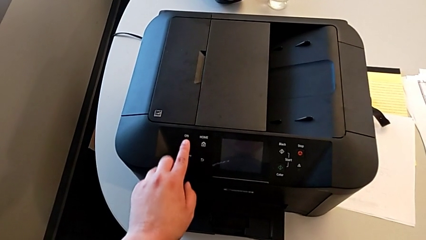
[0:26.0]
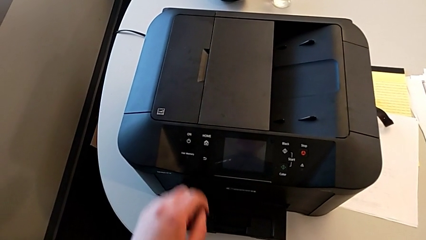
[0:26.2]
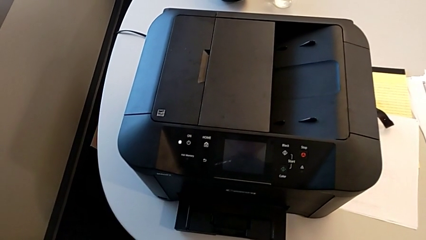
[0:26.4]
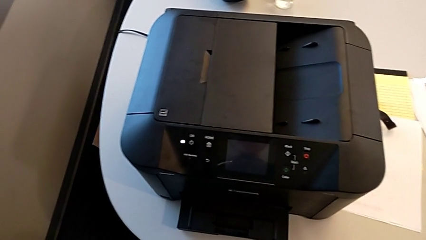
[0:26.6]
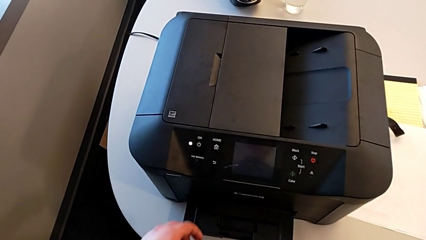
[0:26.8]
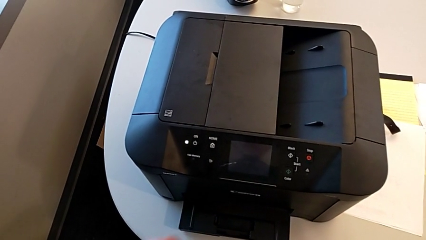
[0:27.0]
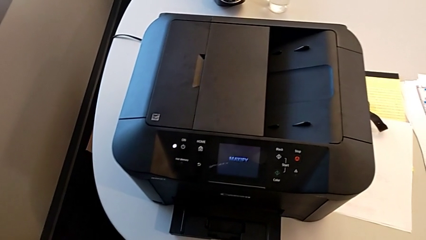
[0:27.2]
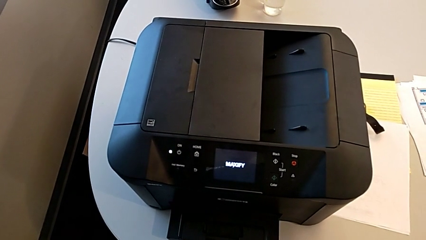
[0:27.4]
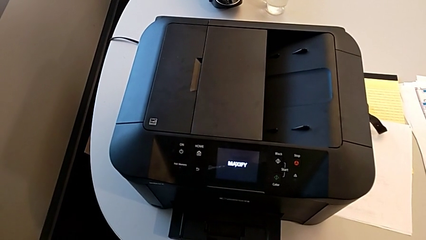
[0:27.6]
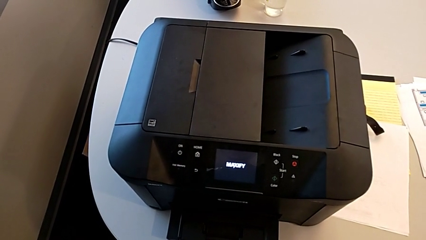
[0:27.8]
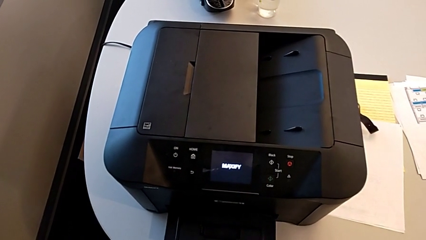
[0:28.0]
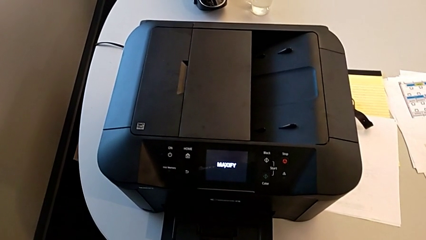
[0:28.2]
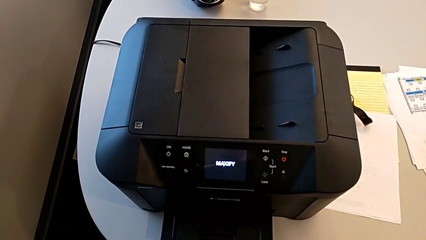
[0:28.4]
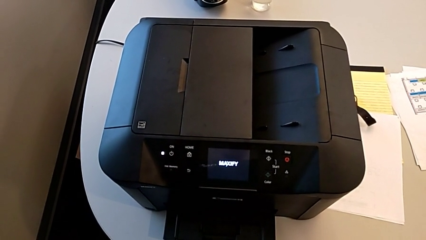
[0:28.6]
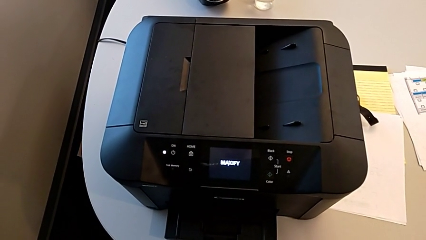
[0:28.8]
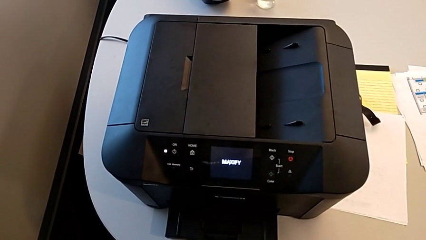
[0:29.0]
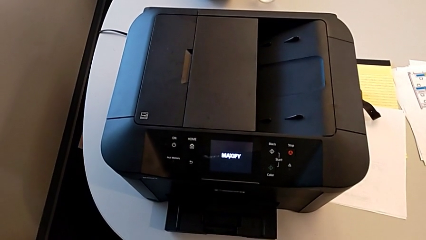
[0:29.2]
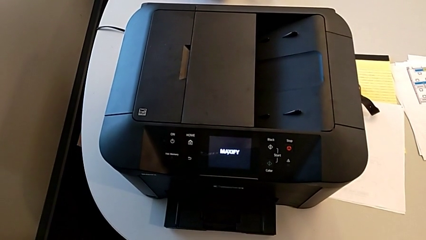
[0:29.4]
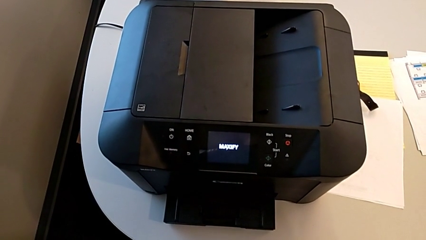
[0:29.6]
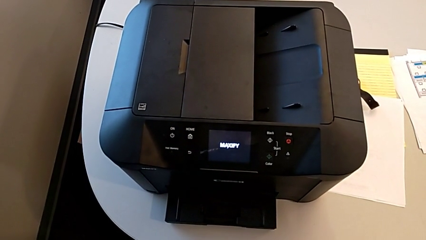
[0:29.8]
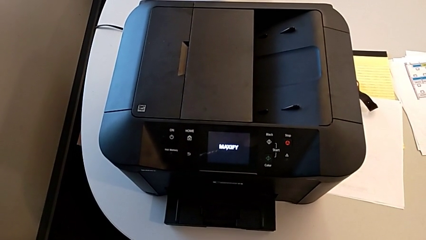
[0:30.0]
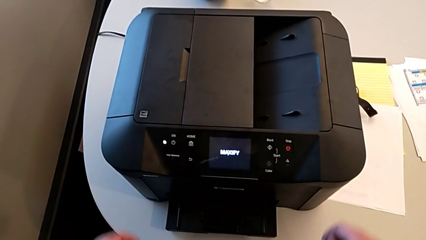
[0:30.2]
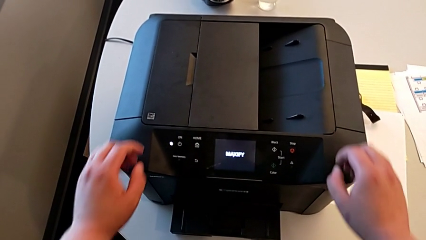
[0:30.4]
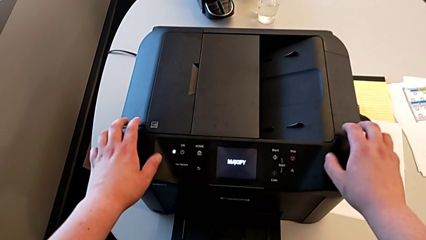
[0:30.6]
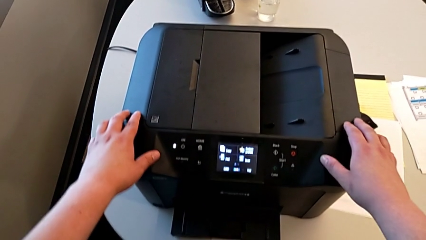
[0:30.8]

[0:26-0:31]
The camera wearer turns on the printer.

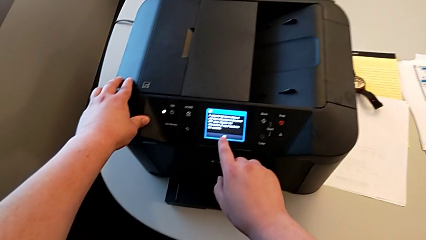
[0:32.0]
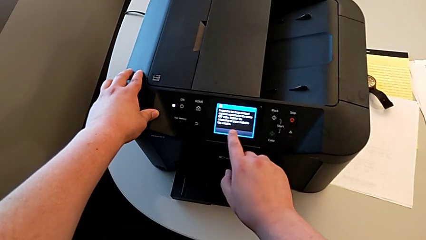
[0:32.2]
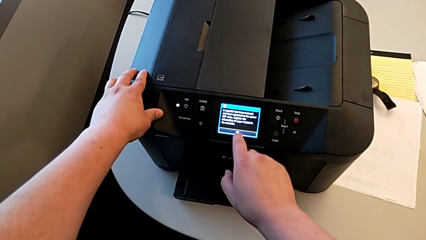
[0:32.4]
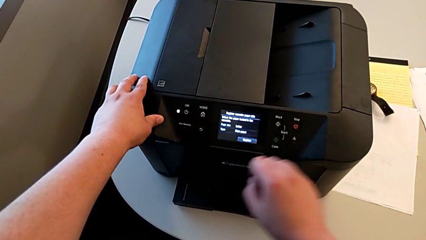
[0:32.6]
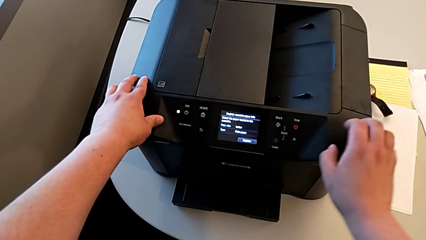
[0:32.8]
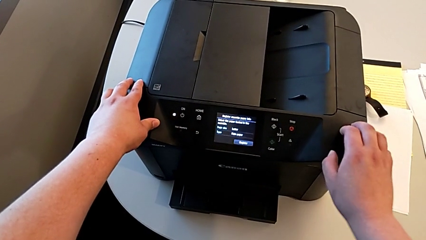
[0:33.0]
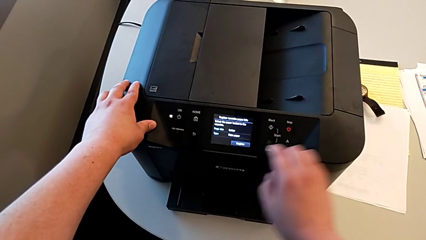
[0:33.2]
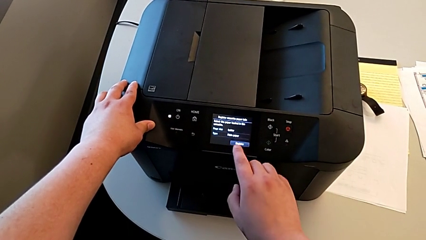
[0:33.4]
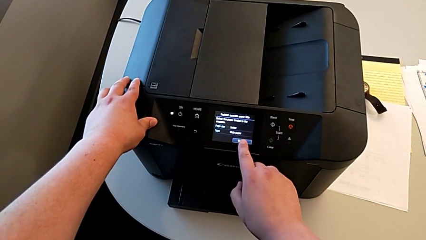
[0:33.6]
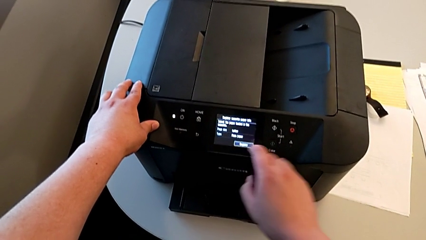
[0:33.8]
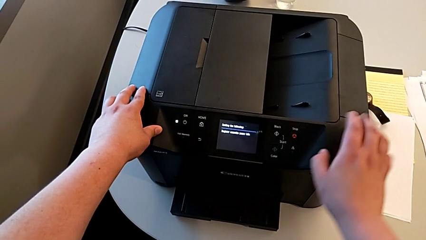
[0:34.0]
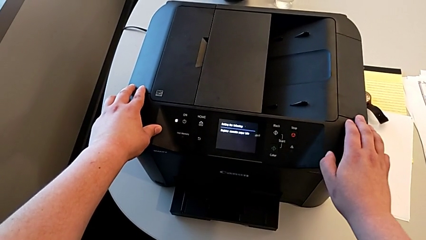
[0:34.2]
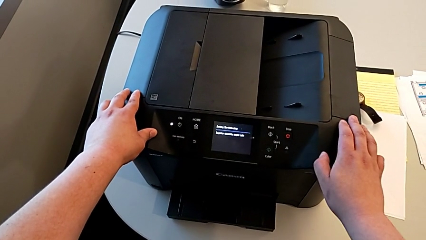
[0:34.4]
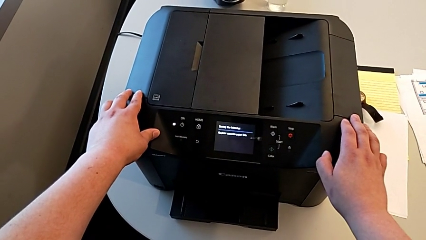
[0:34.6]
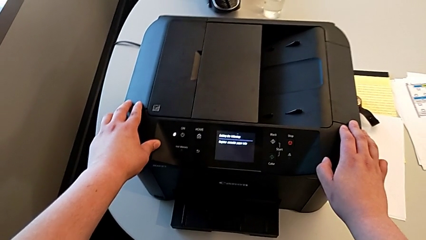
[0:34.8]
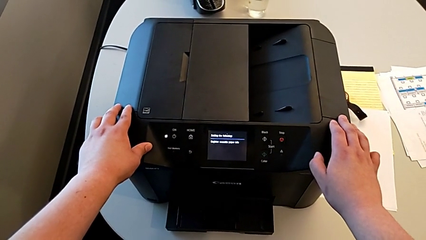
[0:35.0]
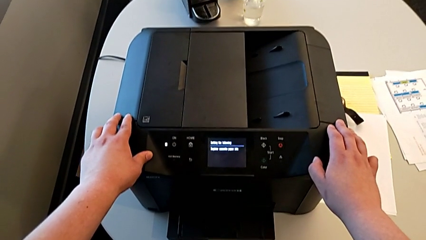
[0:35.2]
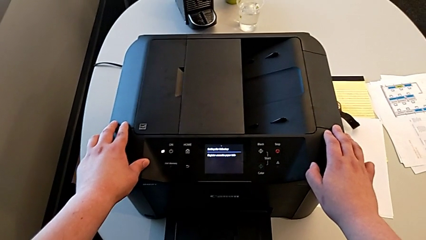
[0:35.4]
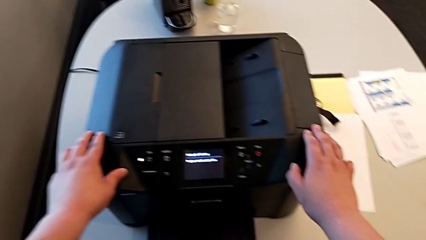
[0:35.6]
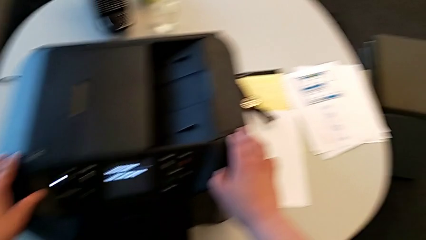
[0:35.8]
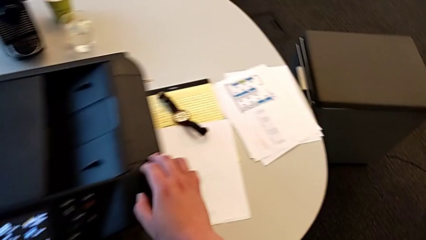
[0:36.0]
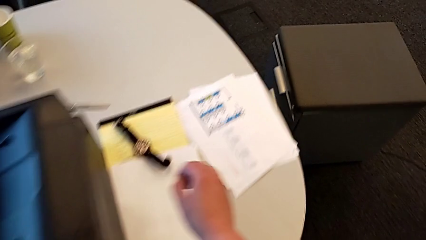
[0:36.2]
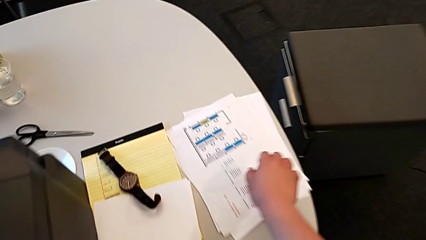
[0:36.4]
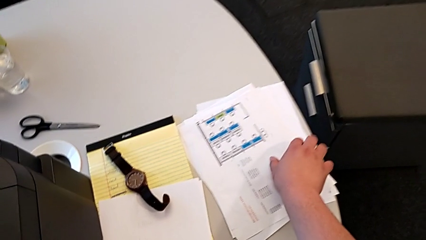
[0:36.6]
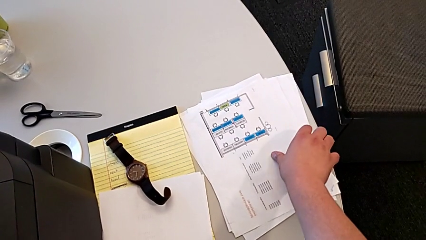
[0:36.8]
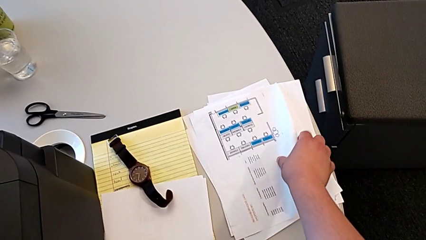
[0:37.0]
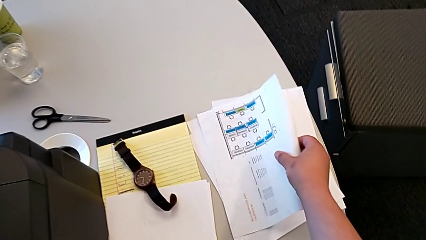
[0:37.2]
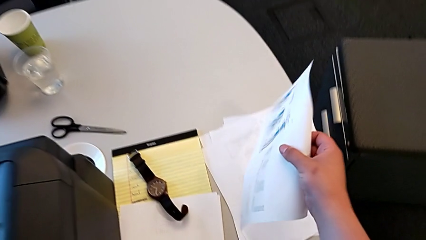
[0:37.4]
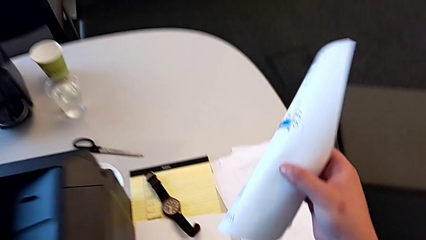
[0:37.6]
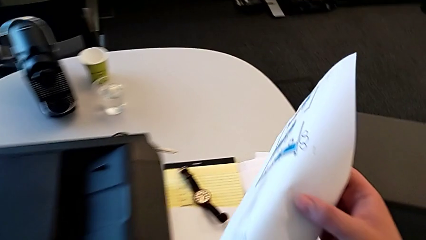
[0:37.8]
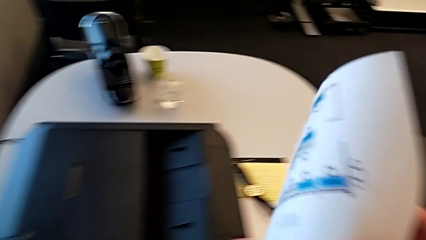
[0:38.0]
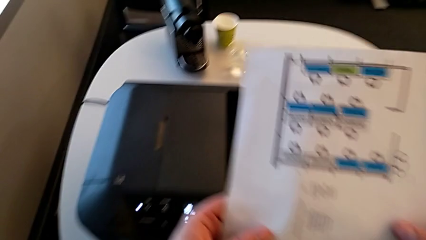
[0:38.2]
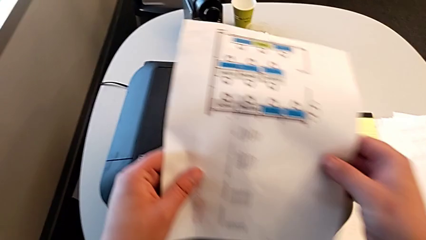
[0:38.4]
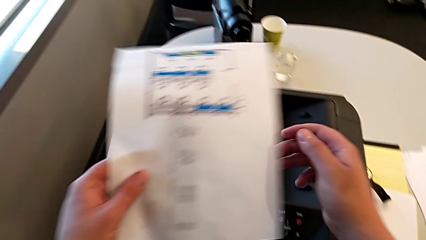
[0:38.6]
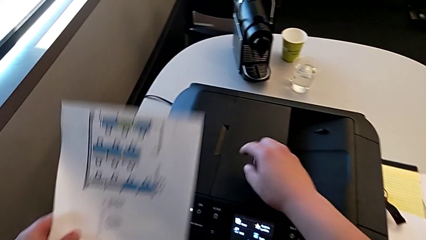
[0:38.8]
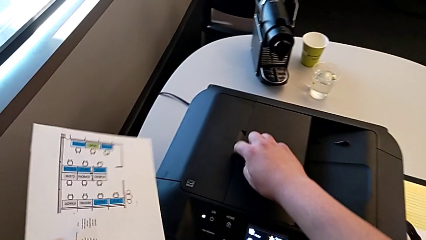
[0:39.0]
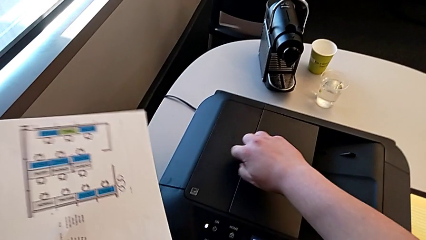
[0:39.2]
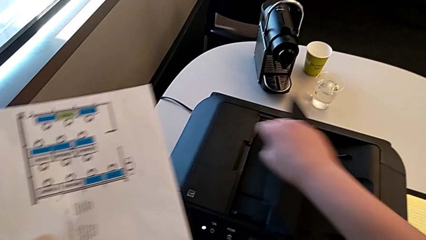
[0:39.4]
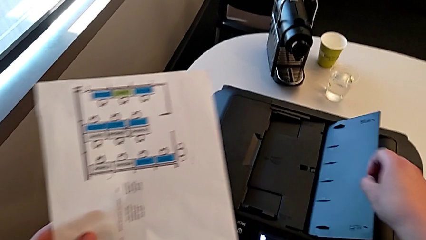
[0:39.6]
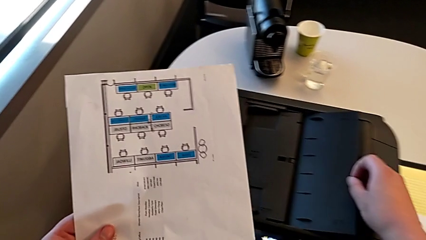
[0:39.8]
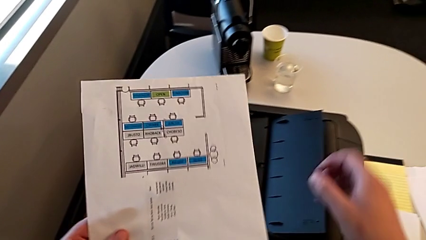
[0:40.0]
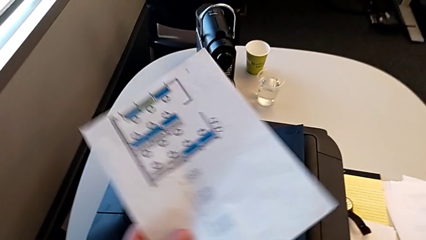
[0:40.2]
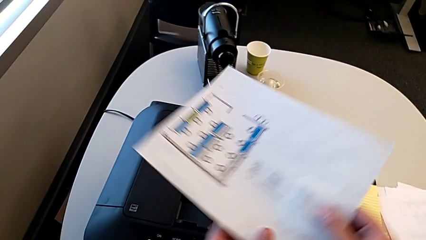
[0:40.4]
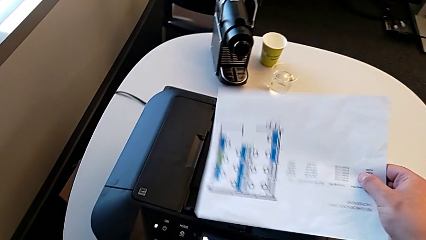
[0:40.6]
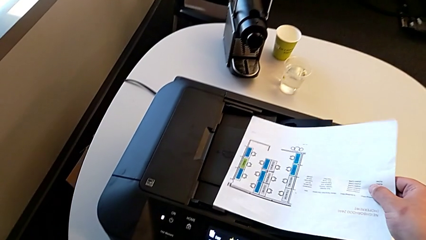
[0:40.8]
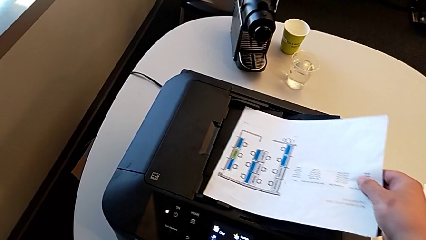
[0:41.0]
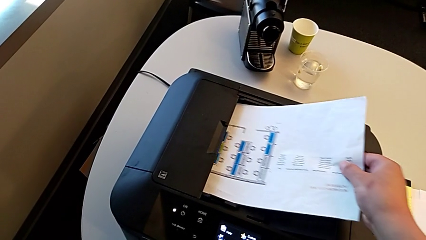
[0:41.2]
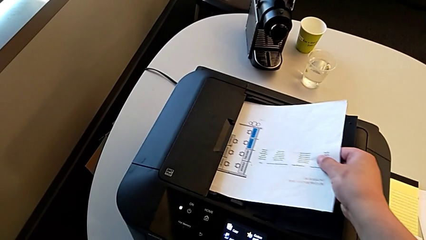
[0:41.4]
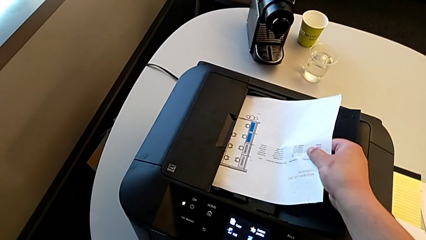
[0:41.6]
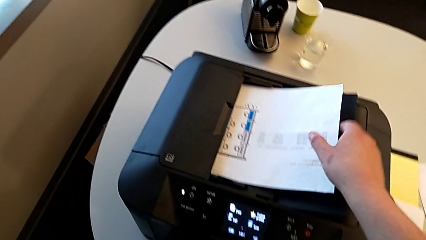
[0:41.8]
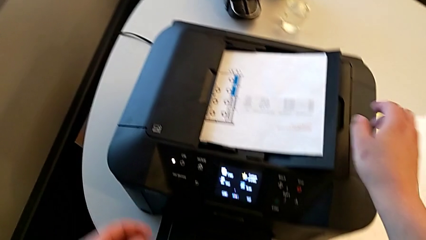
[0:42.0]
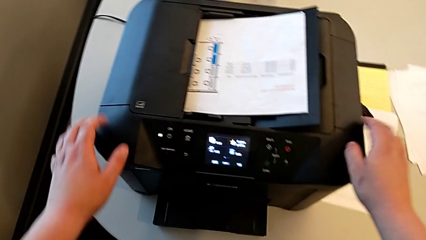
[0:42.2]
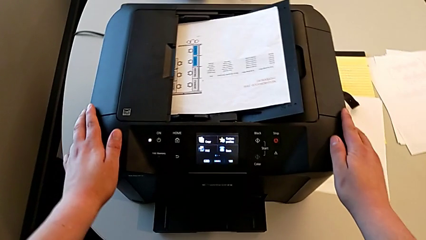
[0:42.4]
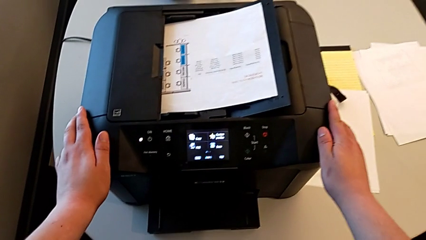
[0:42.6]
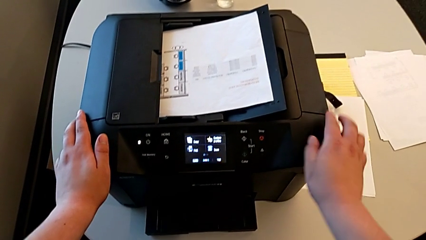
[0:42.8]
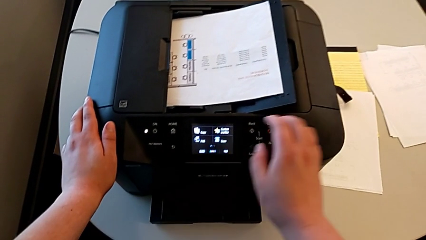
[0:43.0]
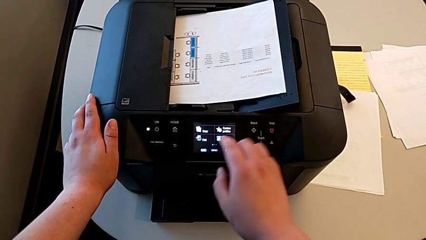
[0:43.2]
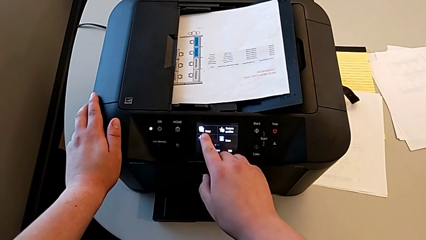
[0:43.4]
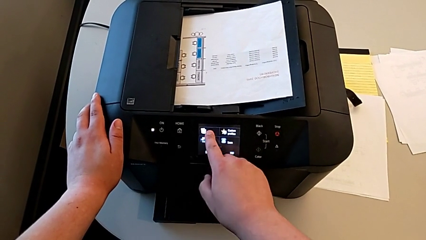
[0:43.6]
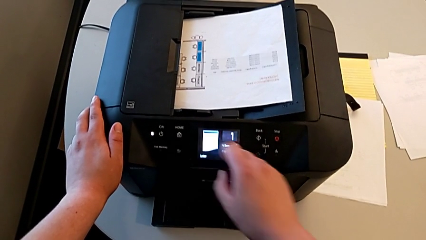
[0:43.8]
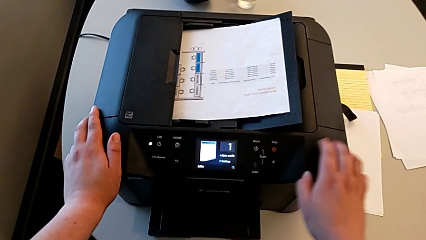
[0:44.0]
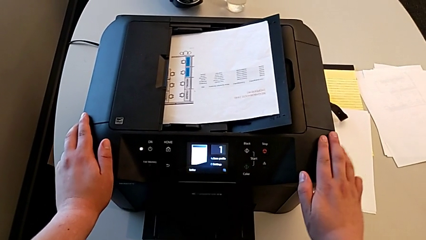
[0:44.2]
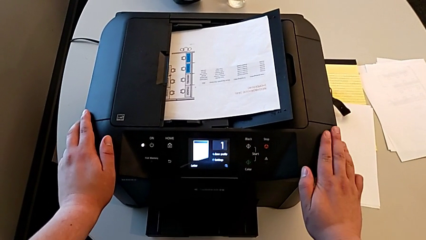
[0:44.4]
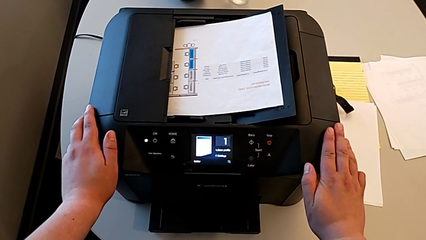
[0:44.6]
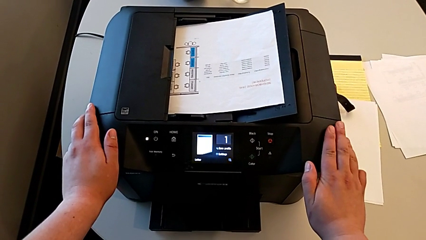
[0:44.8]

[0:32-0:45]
The camera wearer is making a copy in the printer. They push the button, grab the paper stack, insert it and push the button.
